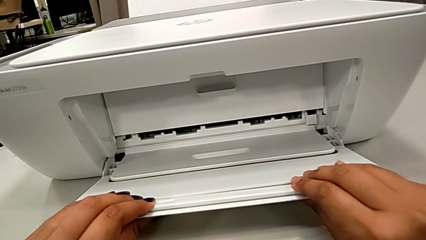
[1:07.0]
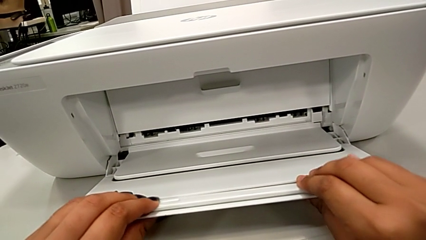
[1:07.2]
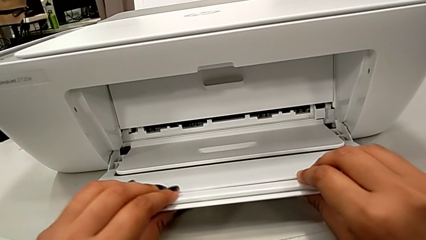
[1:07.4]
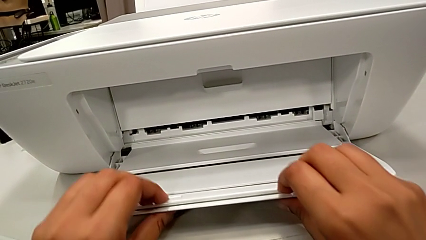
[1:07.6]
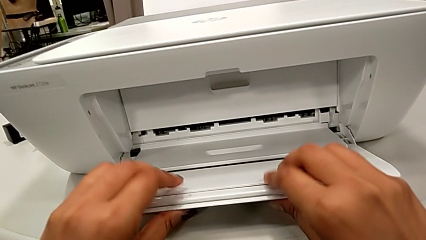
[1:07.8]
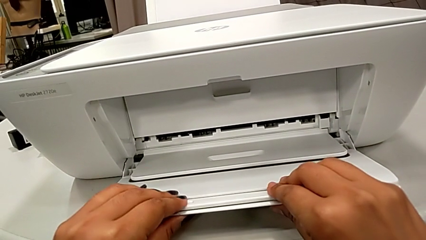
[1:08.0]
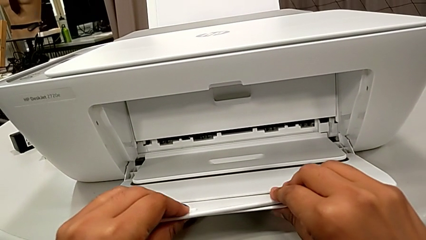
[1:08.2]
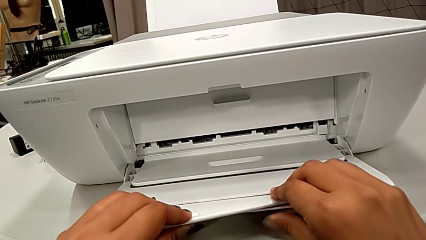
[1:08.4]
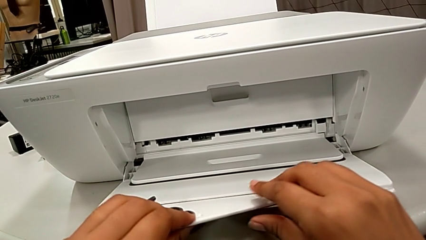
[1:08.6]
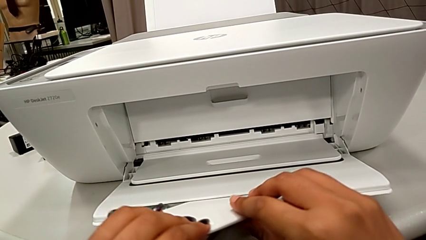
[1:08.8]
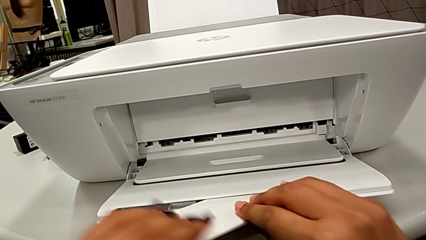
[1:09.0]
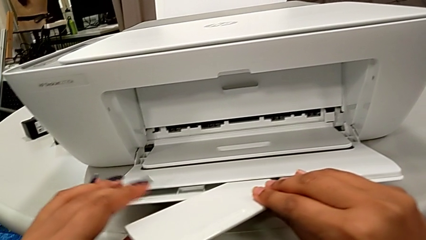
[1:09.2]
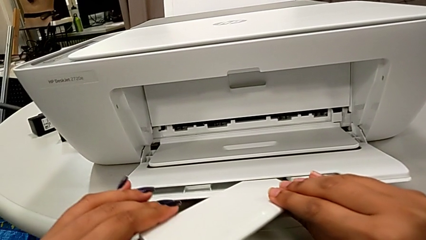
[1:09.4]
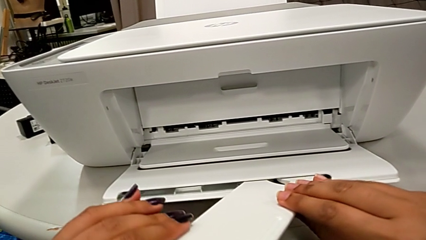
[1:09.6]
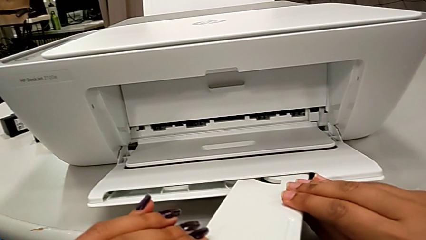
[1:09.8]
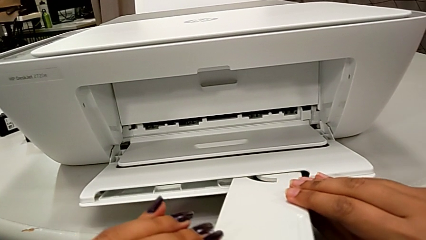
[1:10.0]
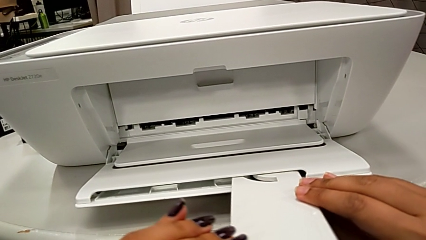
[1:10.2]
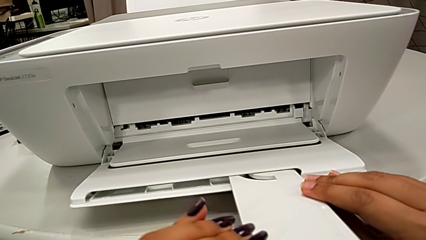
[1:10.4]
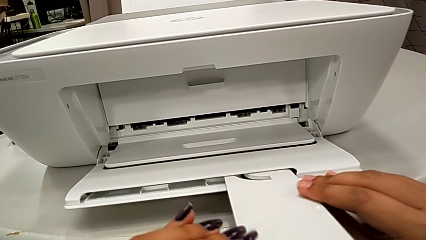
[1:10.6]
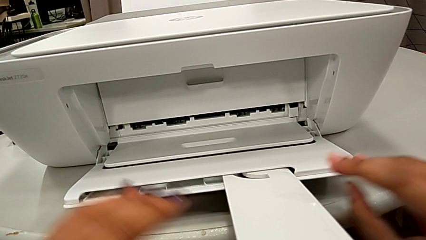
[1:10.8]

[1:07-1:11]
The camera wearer is pulling out the front tab of the printer's output tray. They open the folding paper tray.

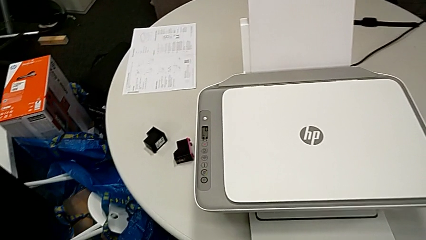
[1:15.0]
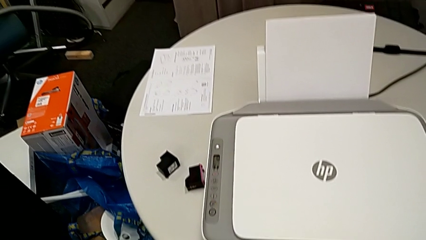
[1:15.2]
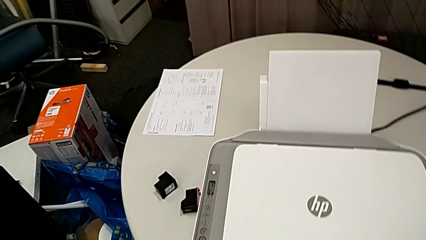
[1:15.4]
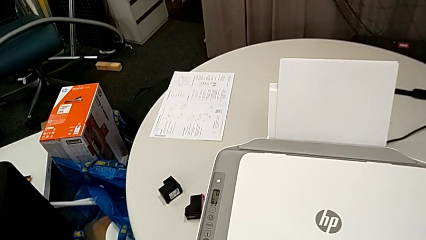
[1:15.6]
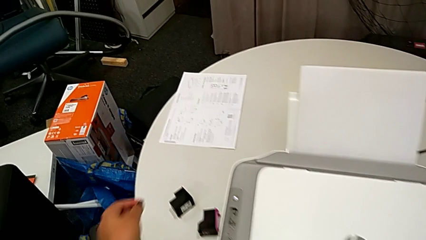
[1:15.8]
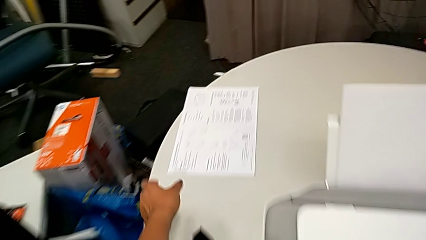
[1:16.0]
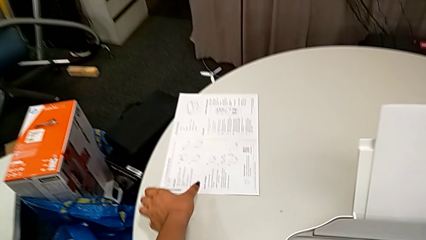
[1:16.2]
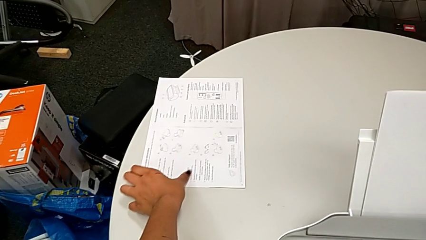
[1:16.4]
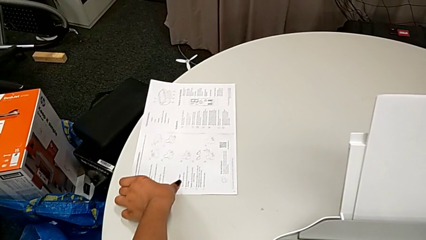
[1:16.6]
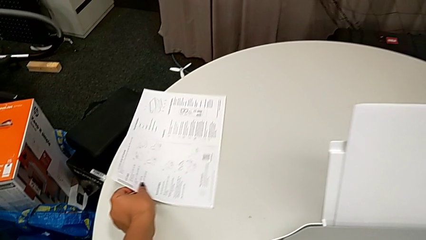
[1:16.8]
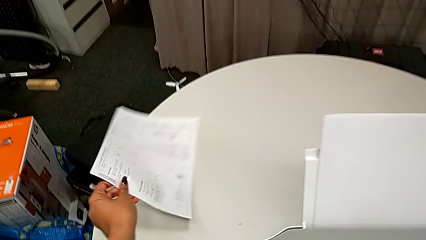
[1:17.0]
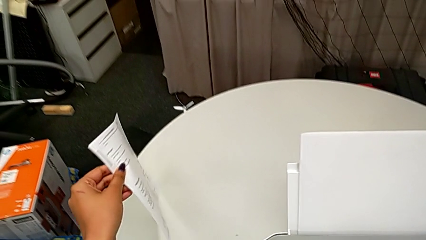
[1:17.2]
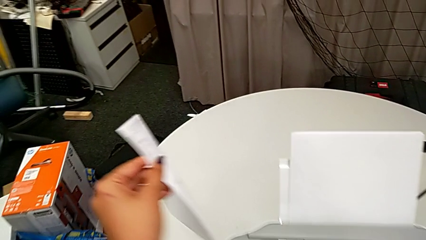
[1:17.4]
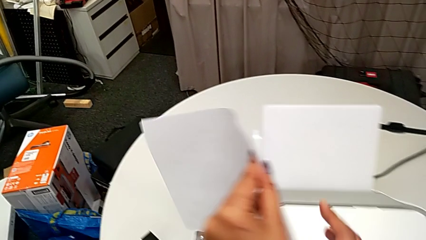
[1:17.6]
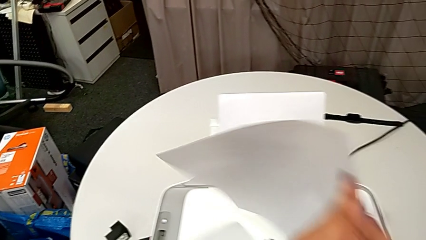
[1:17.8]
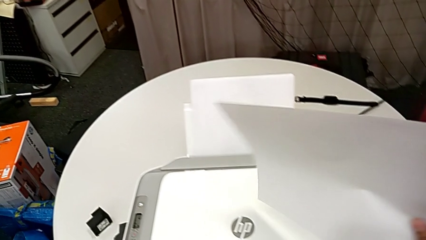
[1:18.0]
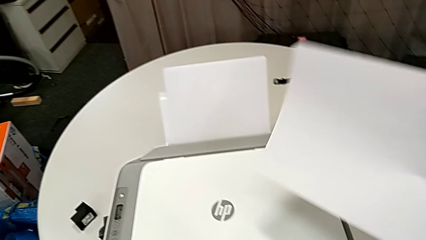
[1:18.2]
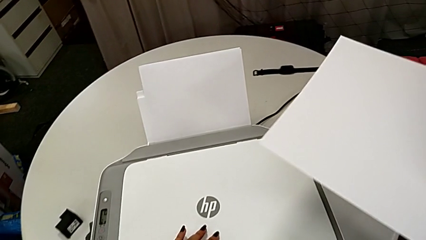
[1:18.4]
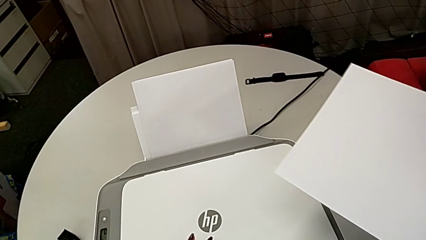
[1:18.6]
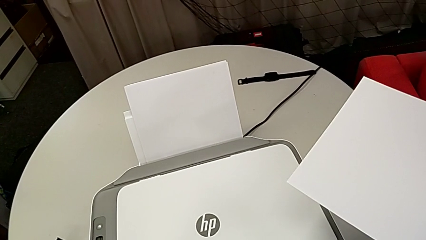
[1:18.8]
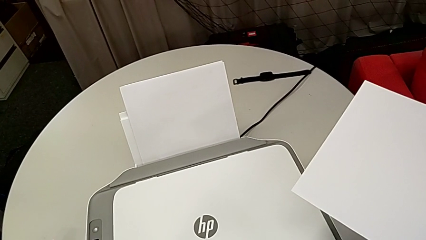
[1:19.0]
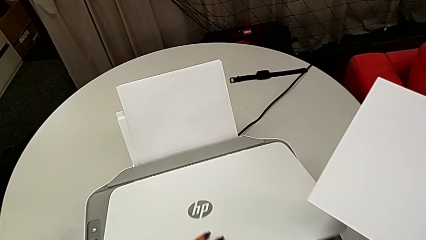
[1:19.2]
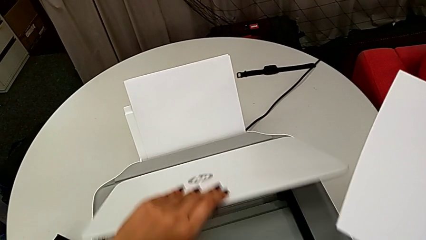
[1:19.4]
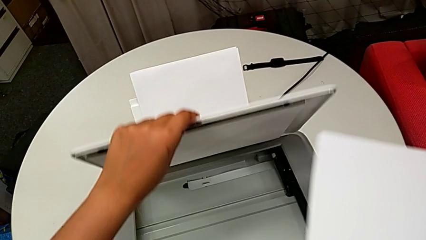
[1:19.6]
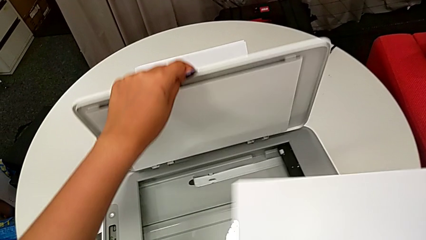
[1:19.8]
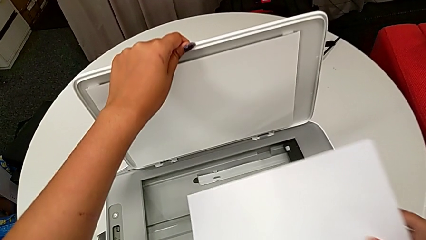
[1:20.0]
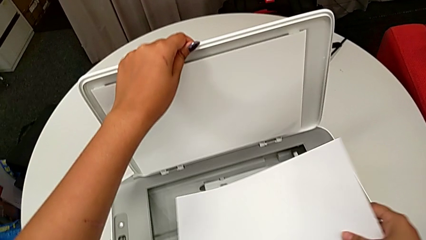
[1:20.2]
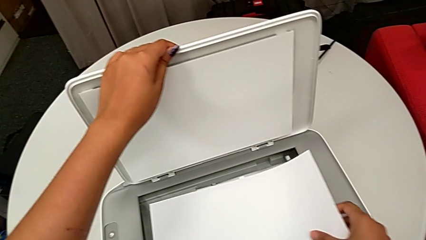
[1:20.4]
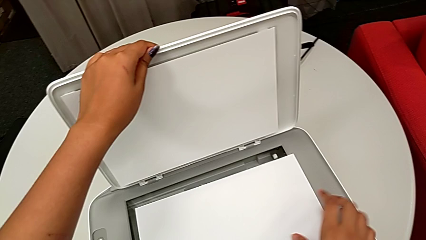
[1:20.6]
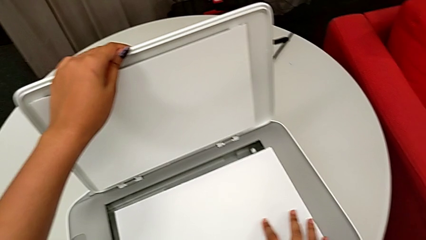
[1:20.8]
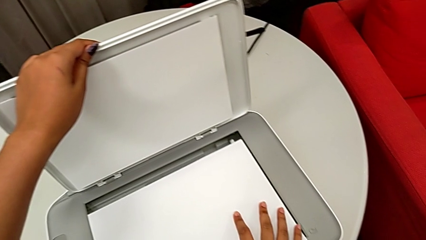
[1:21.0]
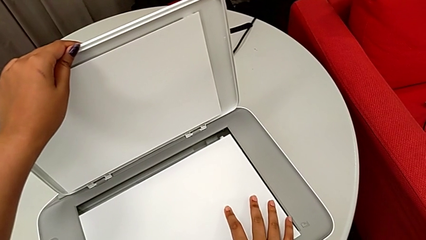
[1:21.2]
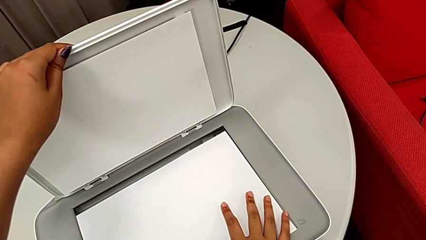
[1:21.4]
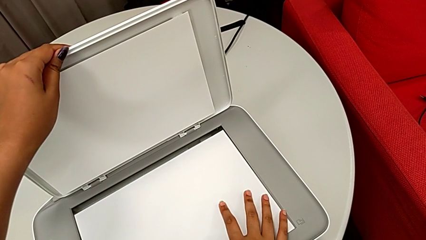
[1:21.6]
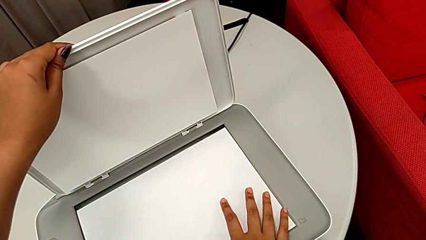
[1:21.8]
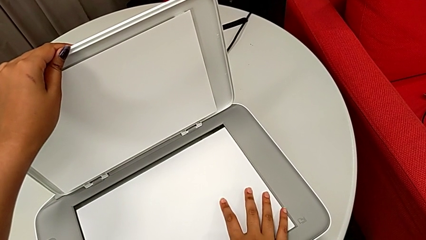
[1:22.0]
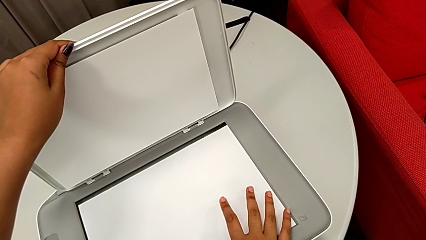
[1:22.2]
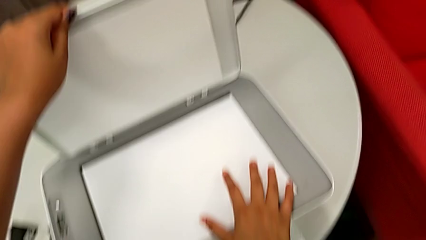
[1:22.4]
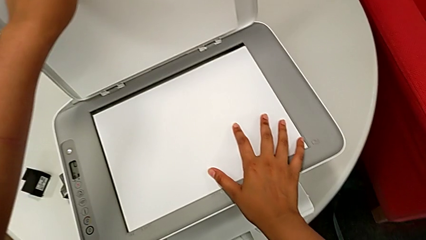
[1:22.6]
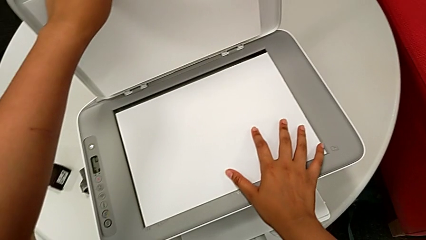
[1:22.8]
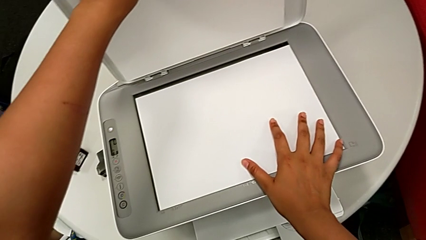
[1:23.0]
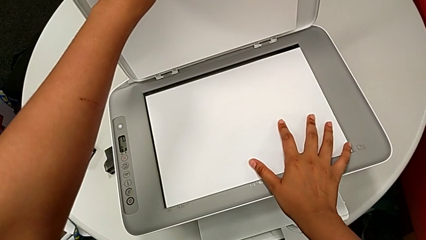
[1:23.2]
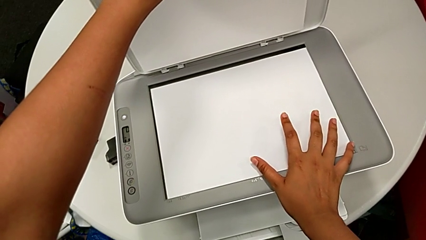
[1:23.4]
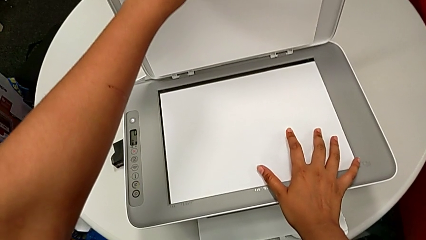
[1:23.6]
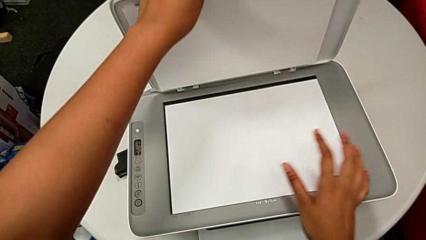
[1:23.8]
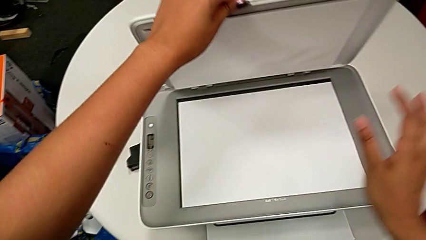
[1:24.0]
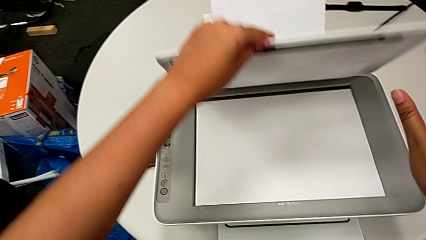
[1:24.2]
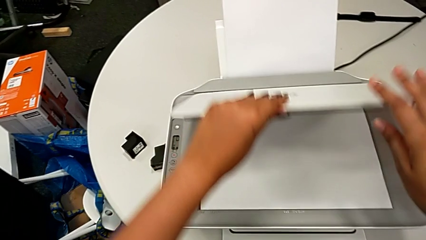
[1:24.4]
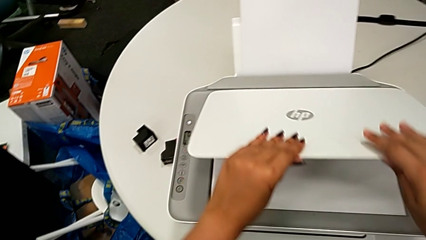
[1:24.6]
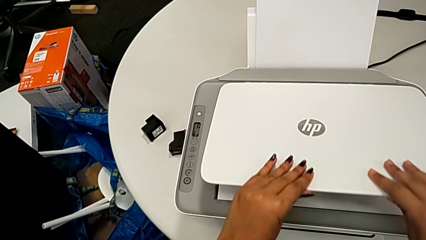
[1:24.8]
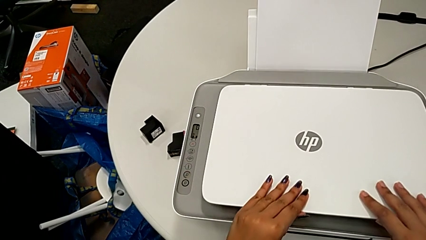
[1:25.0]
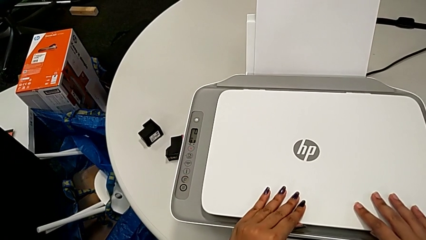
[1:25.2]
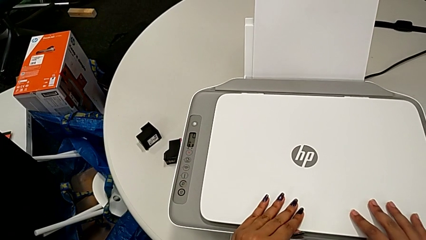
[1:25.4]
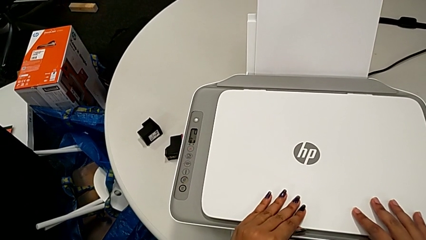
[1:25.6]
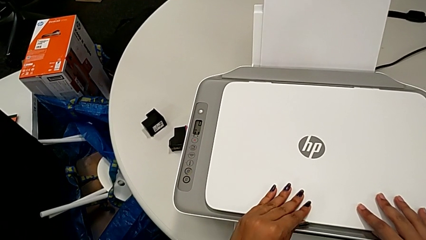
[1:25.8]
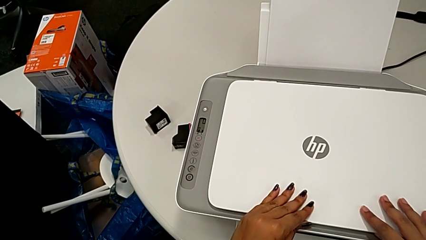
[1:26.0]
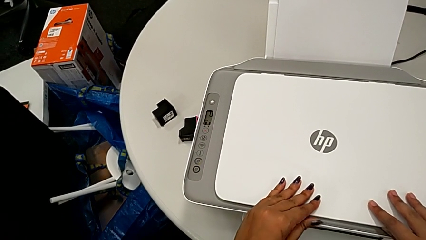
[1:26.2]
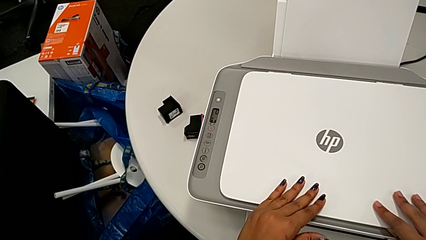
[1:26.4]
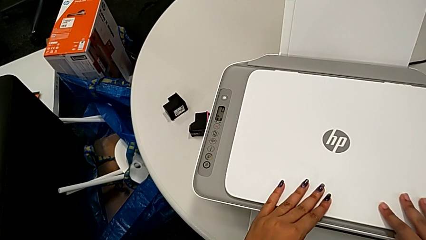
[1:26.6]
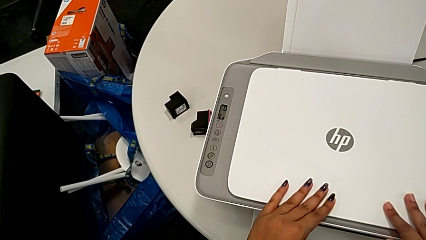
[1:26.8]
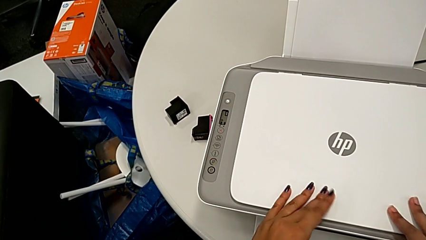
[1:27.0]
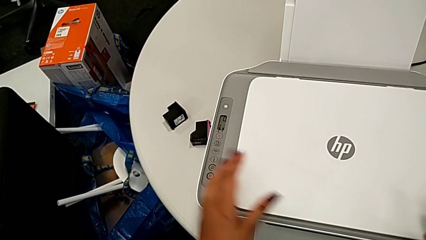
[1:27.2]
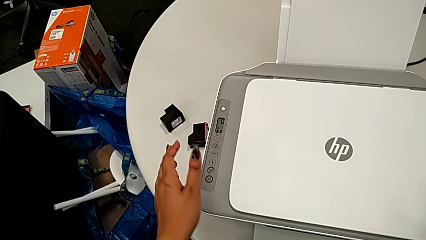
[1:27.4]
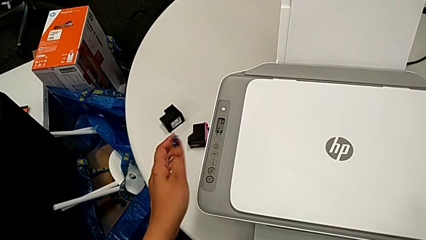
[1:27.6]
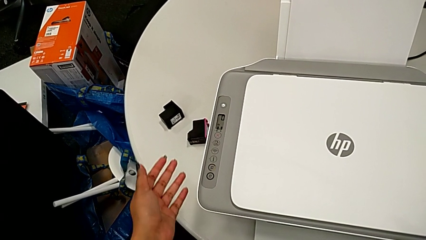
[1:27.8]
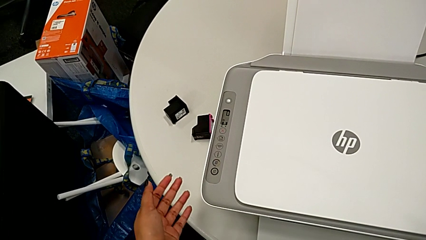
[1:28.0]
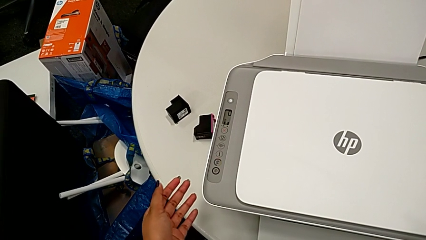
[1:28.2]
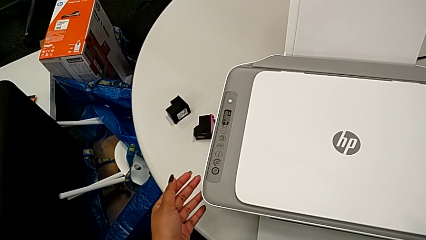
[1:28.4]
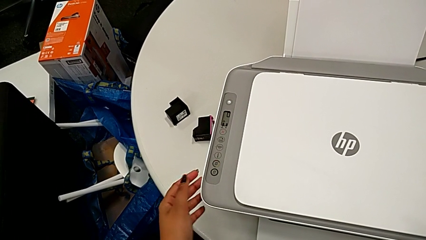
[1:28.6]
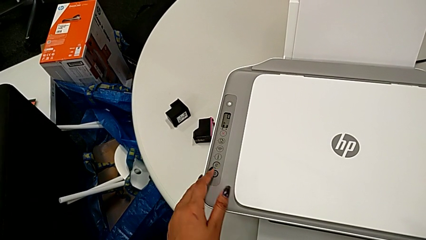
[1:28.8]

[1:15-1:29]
The camera wearer is copying a black and white paper. They grab the paper stack, lift it, open the copy gate, place the paper stack, align it and close the copy gate.
